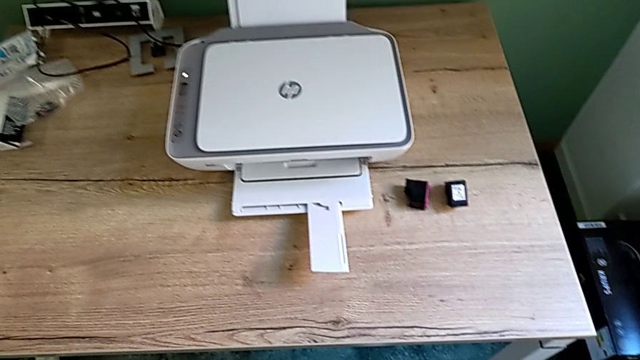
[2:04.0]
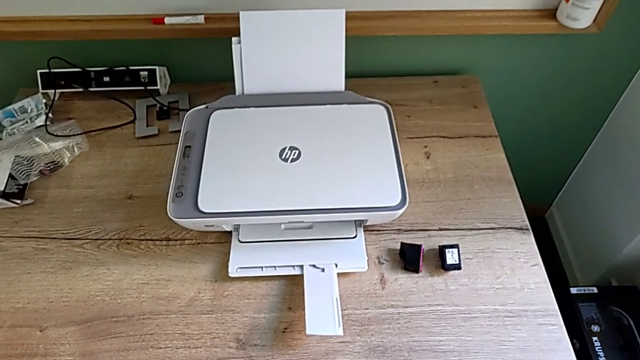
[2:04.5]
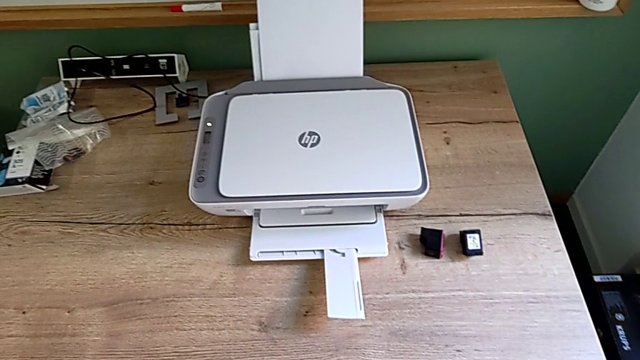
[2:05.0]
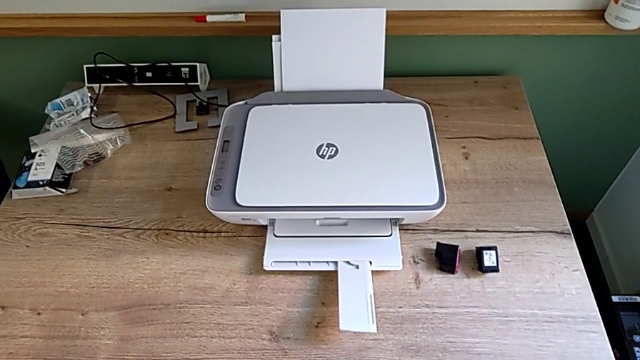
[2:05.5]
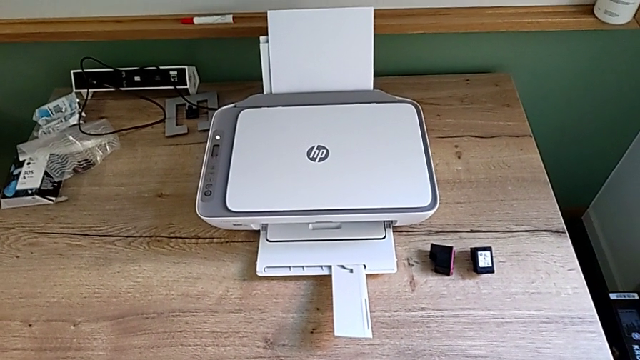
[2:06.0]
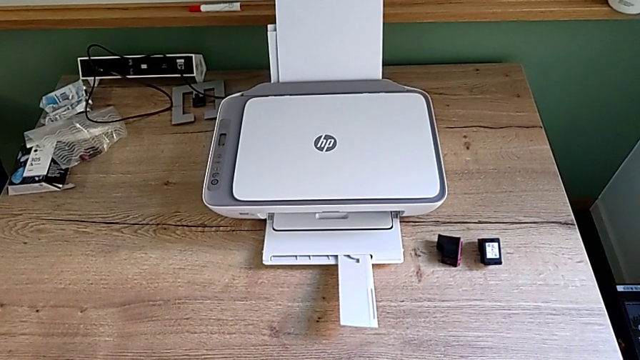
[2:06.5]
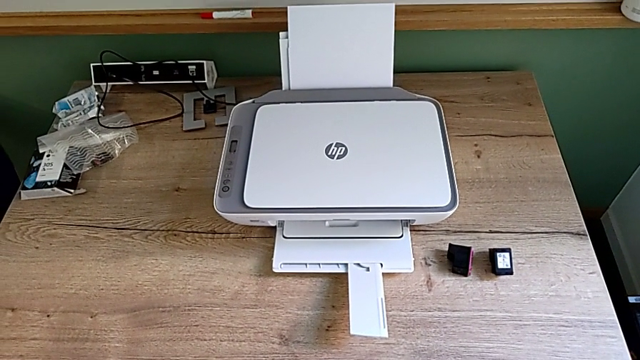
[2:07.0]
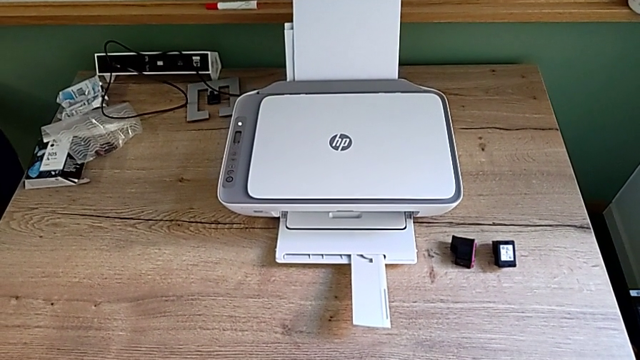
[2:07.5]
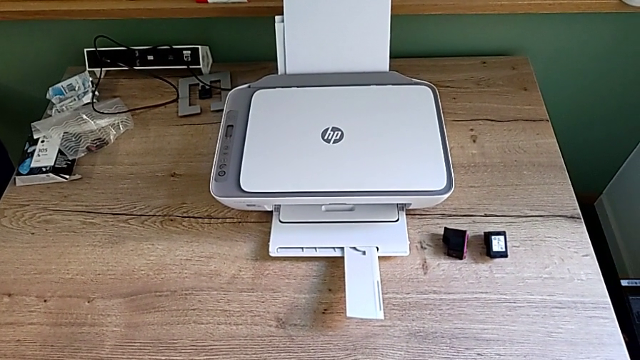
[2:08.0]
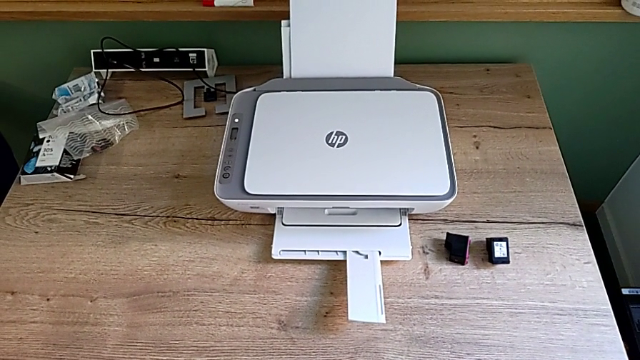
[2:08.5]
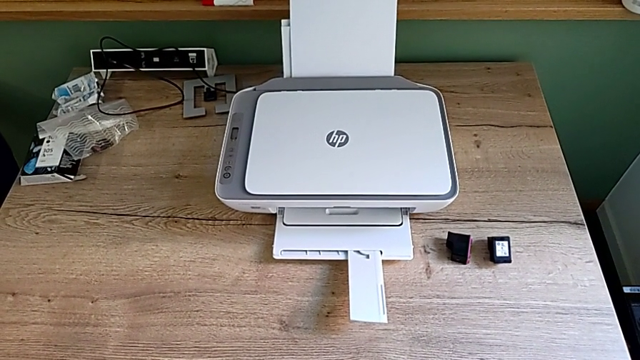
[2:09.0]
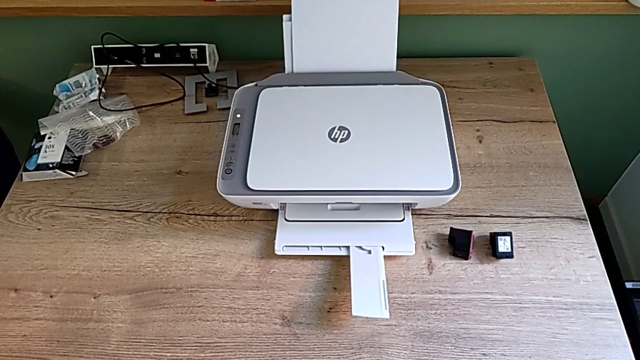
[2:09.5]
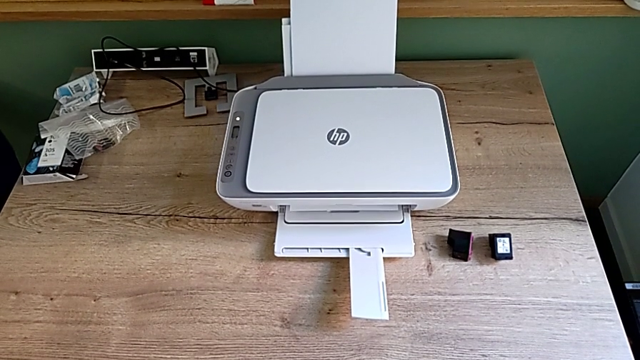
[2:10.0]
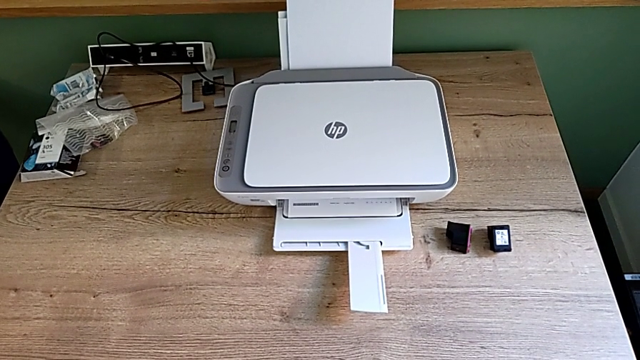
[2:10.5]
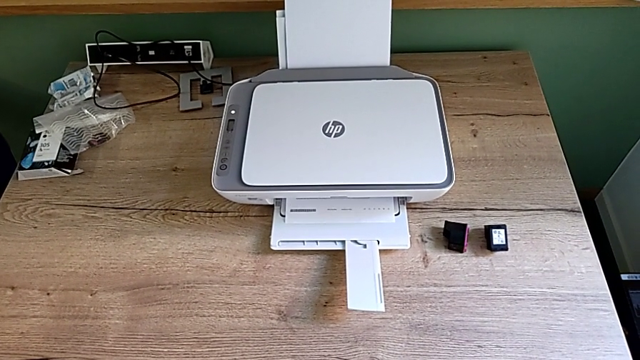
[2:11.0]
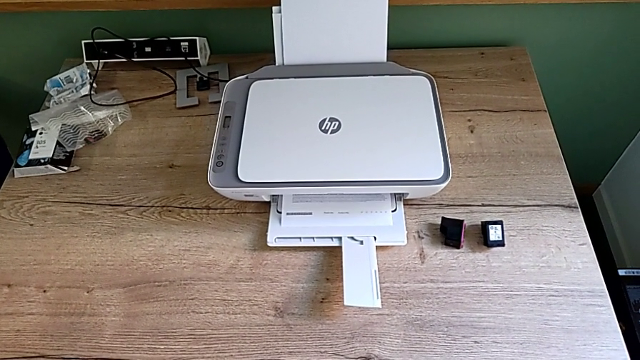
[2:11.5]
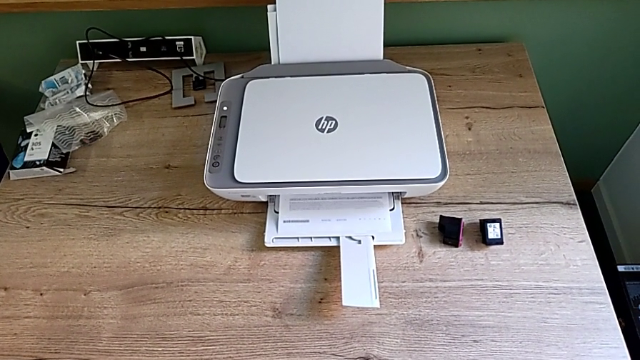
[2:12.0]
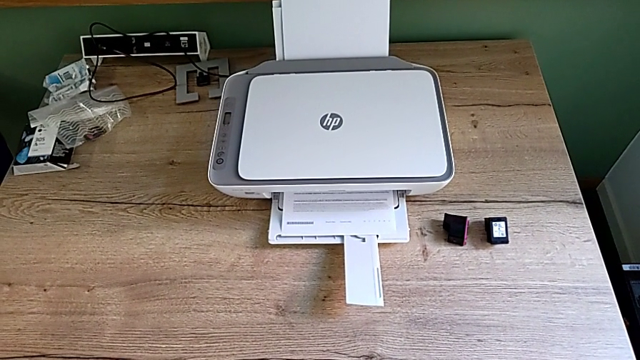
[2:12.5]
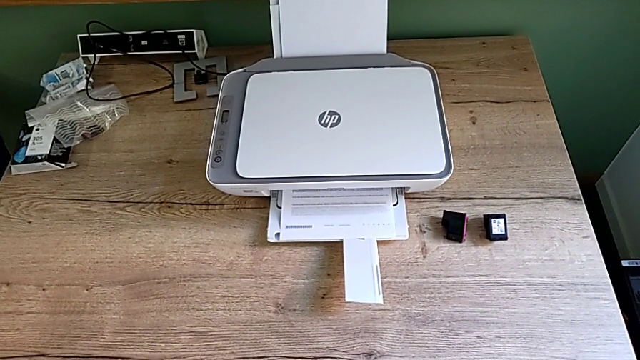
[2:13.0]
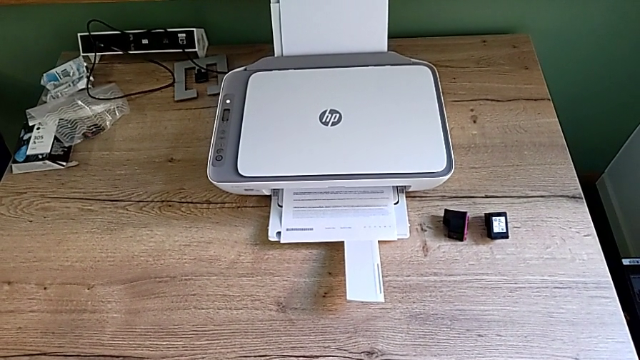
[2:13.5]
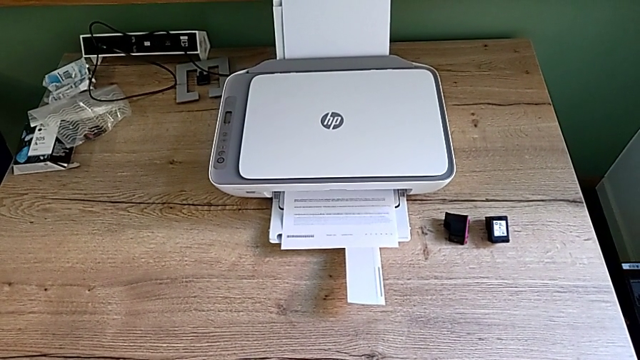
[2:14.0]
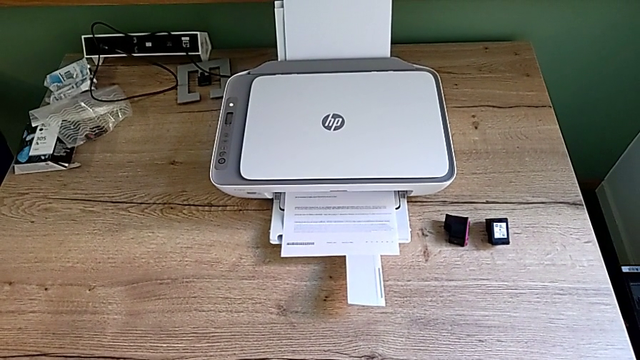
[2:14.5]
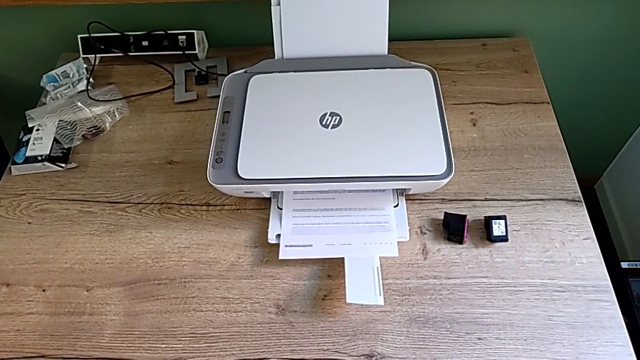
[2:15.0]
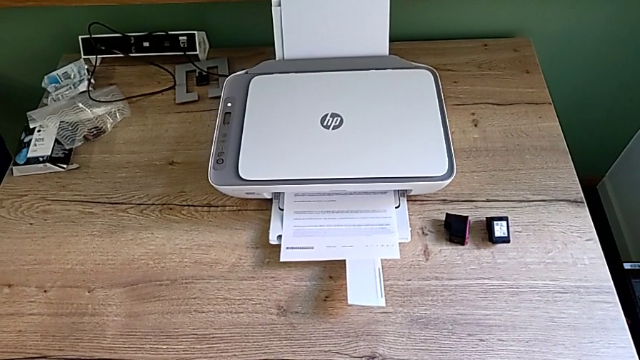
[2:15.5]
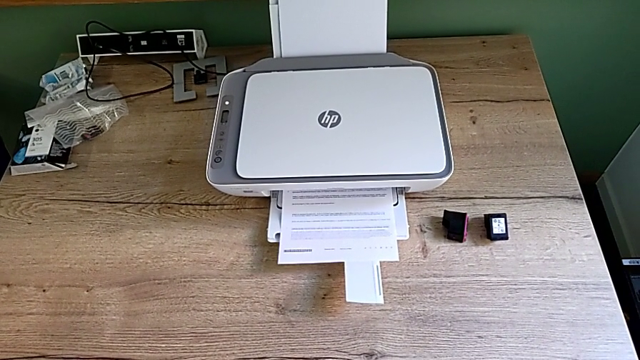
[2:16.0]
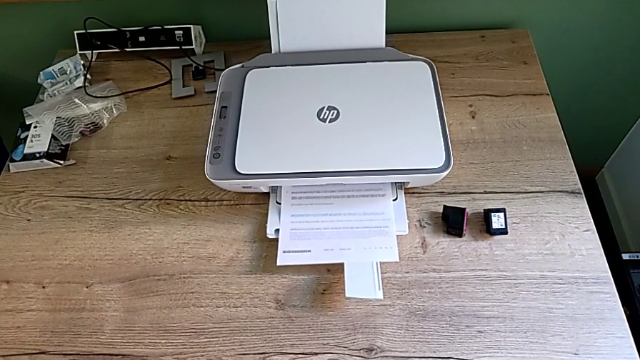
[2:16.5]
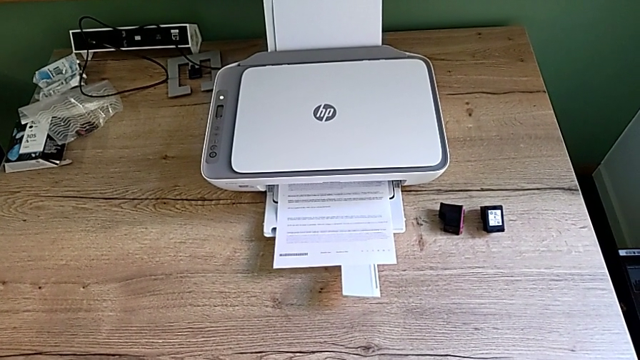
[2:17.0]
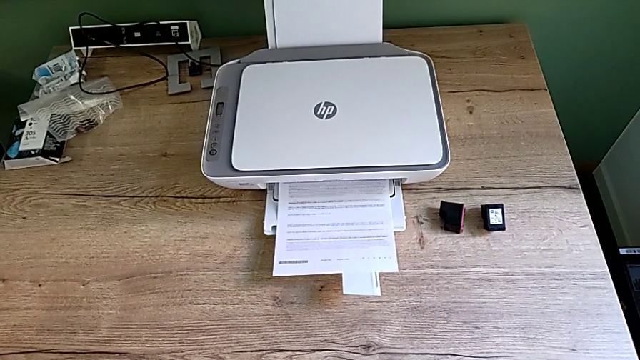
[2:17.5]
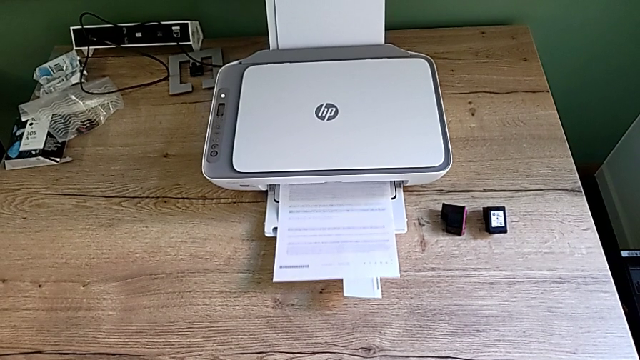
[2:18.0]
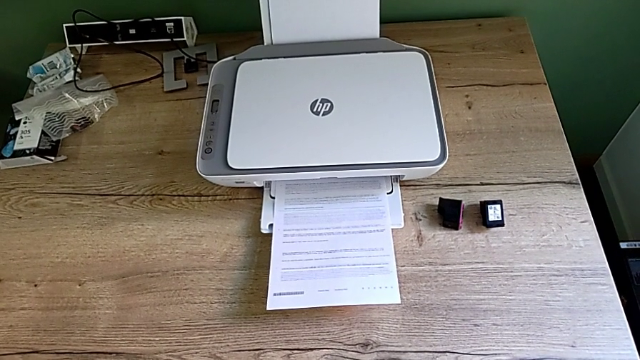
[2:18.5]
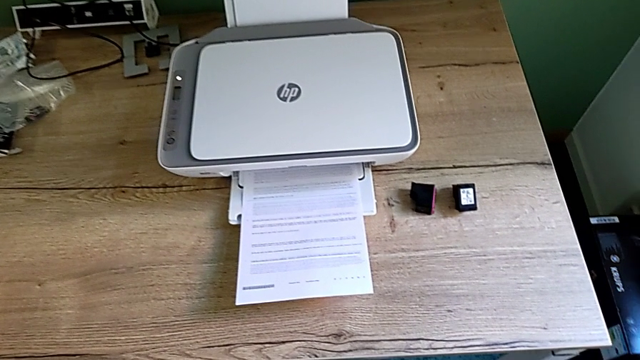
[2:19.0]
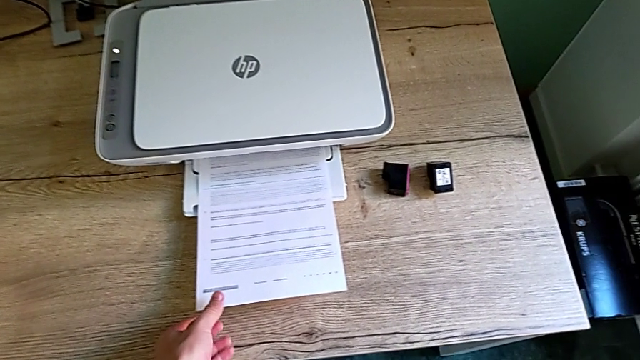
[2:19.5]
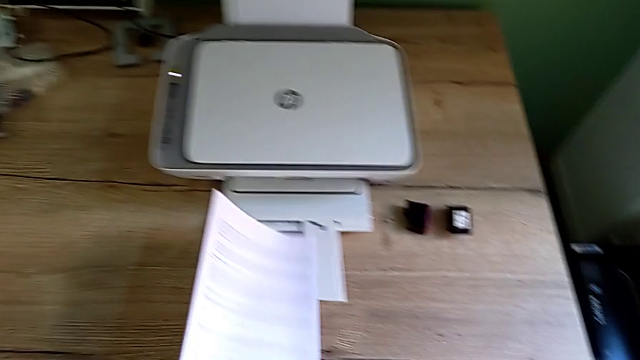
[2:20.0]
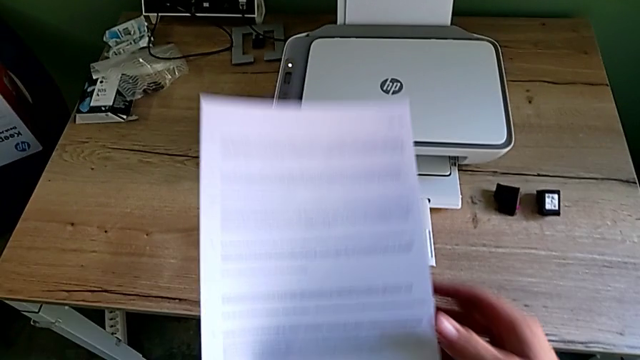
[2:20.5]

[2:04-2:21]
The camera wearer is making a black and white photocopy. They grab the copy.

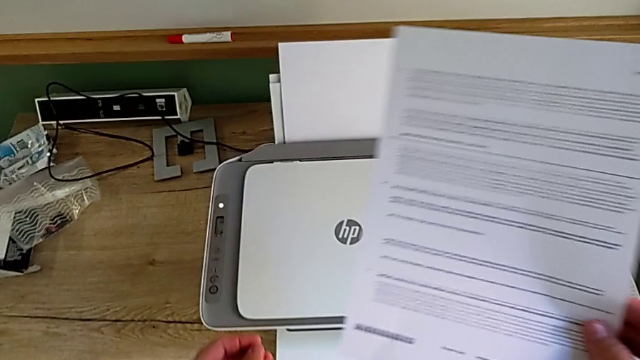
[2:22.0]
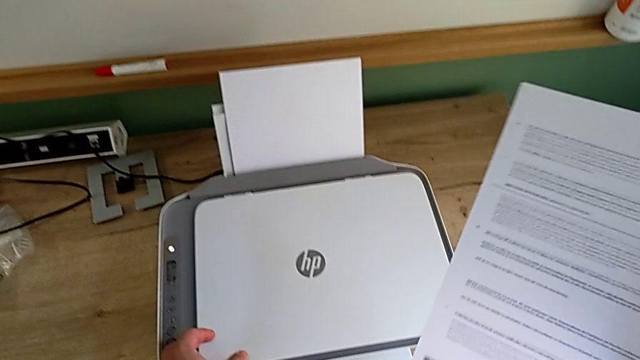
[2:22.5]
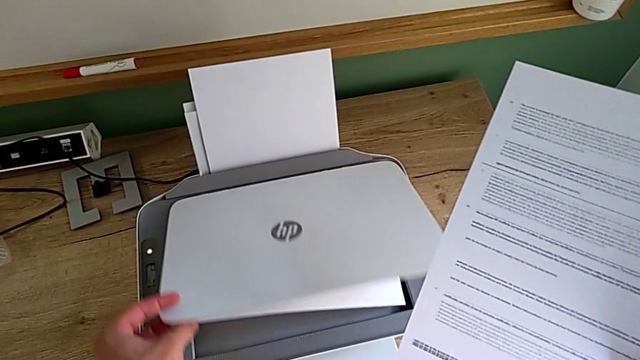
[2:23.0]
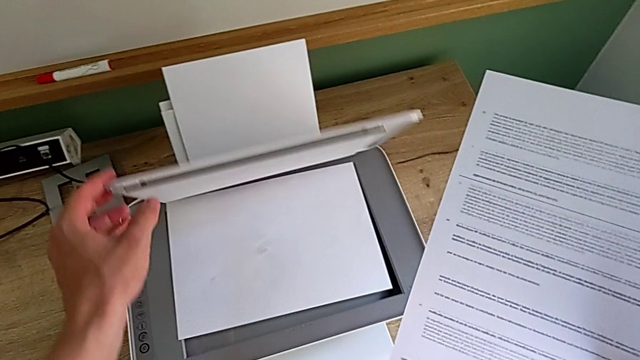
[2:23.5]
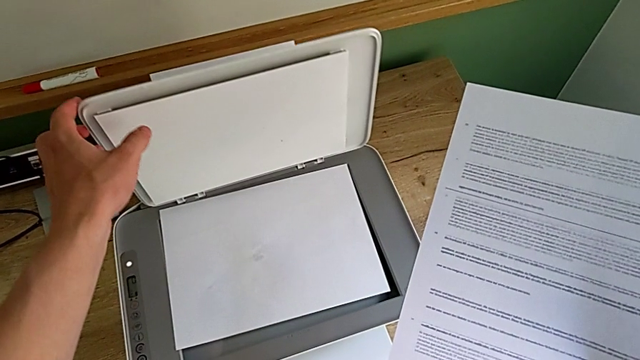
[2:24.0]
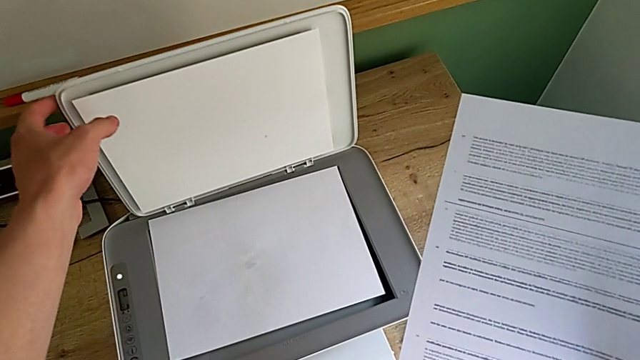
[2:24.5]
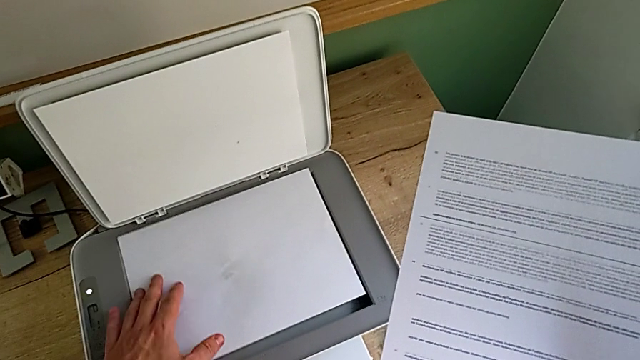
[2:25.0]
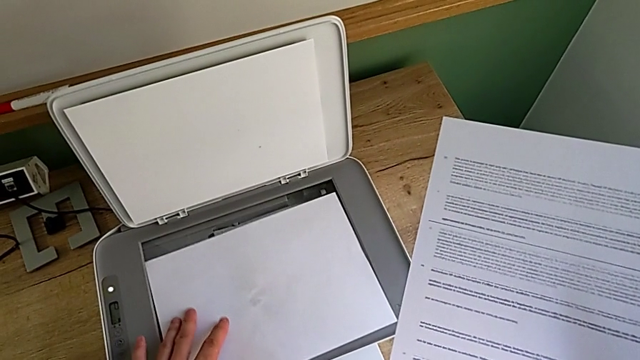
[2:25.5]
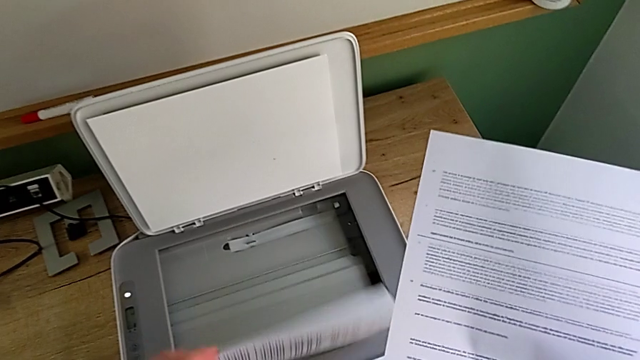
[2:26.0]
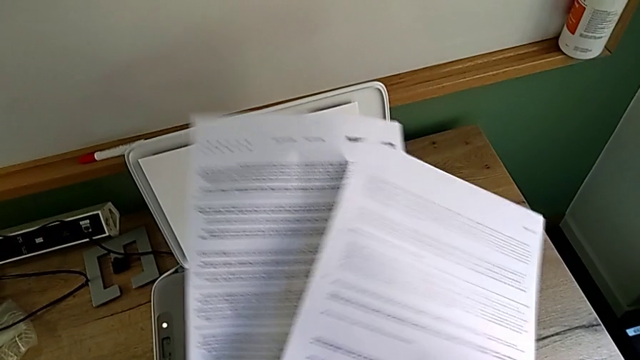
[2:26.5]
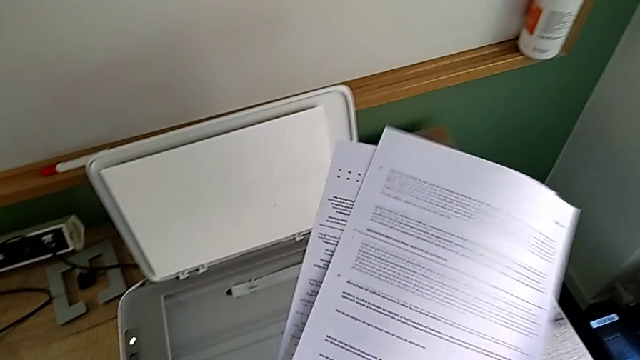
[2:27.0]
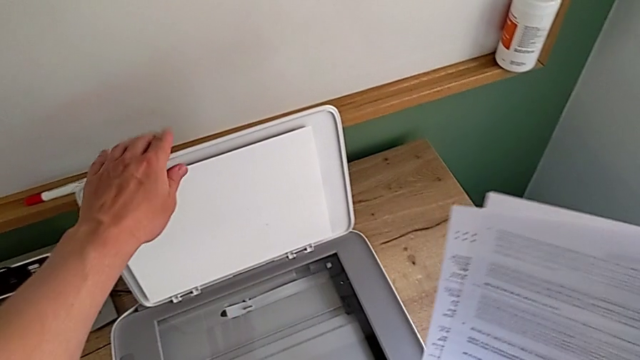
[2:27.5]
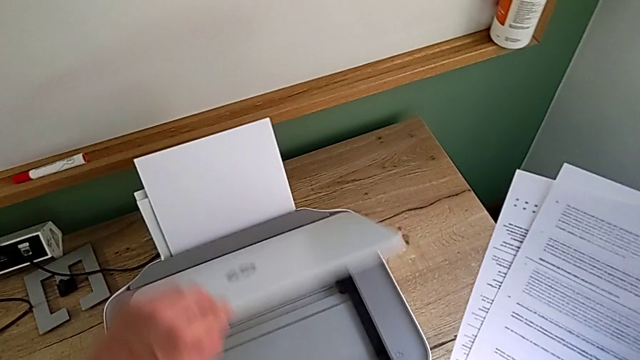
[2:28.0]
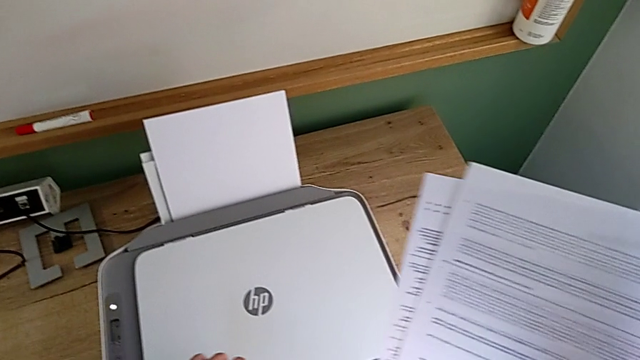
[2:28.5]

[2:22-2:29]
The camera wearer is removing the paper from the printer. They open the copy gate, grab the paper stack and close the copy gate.
